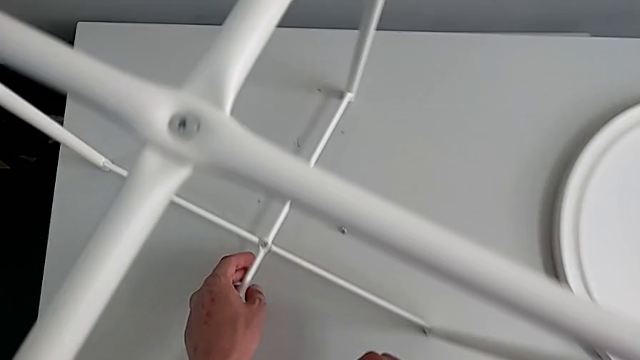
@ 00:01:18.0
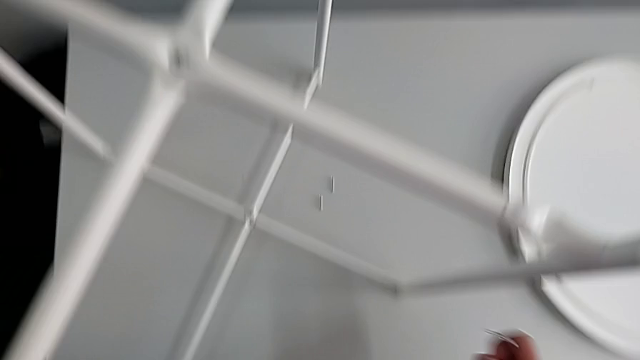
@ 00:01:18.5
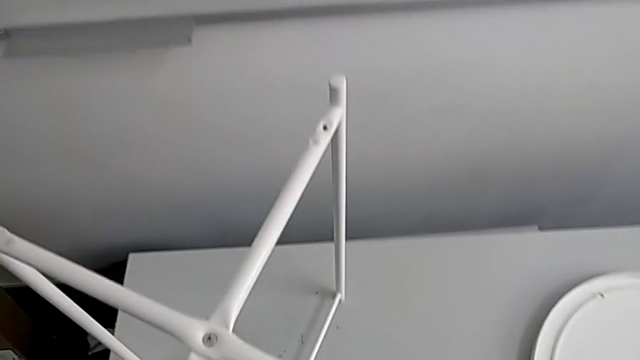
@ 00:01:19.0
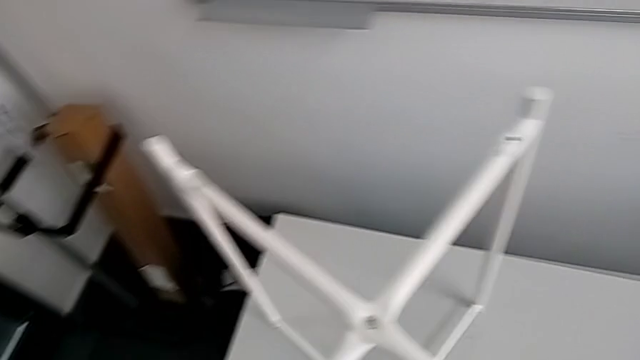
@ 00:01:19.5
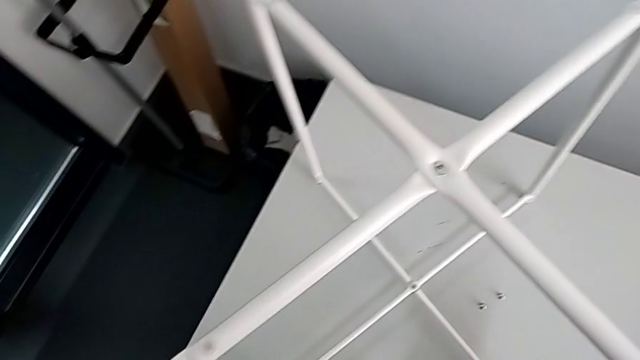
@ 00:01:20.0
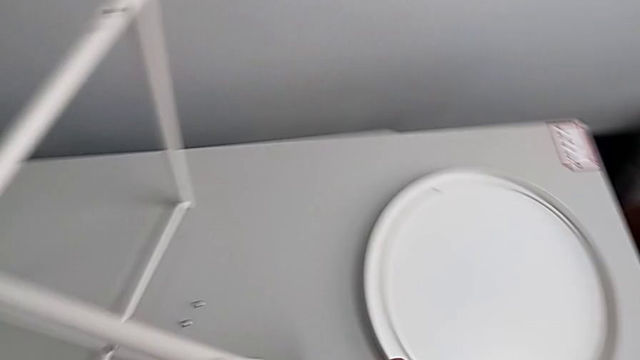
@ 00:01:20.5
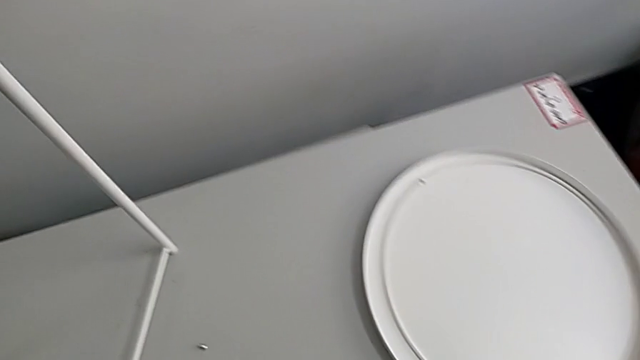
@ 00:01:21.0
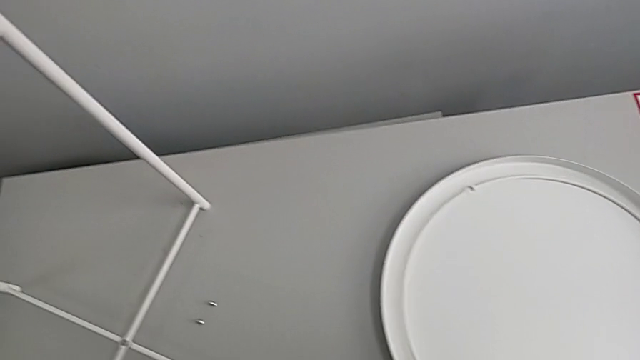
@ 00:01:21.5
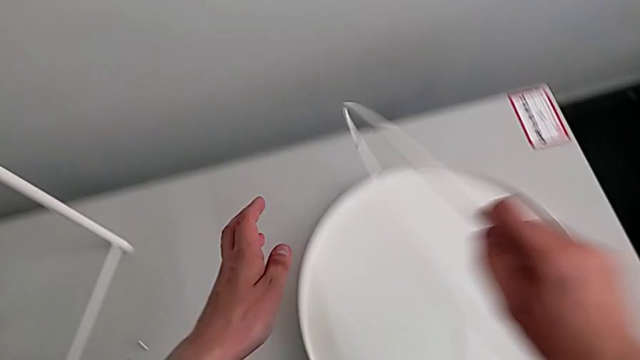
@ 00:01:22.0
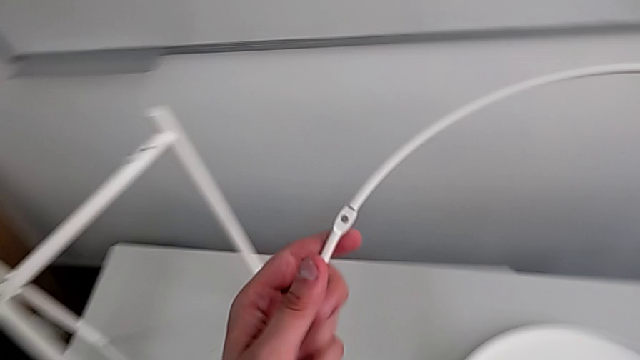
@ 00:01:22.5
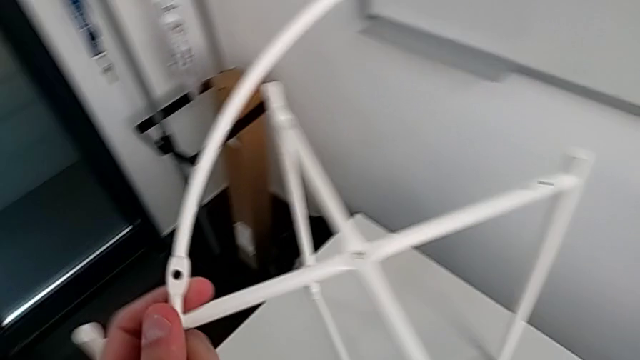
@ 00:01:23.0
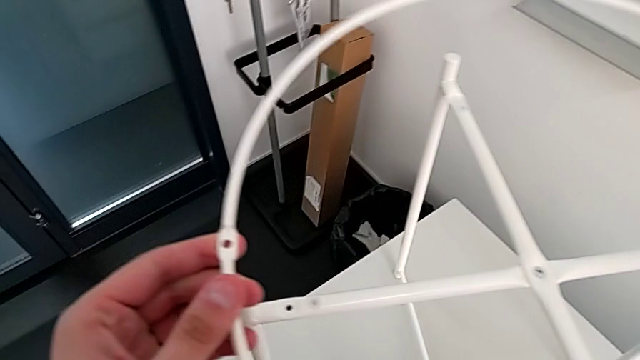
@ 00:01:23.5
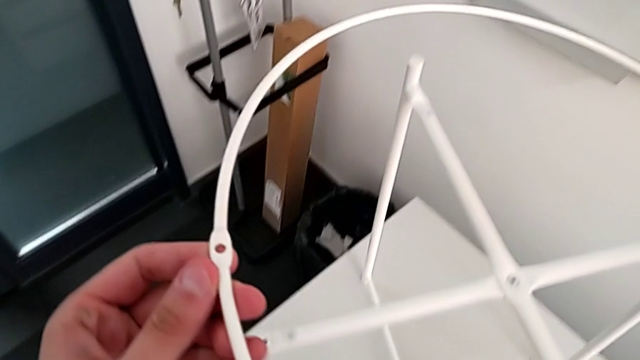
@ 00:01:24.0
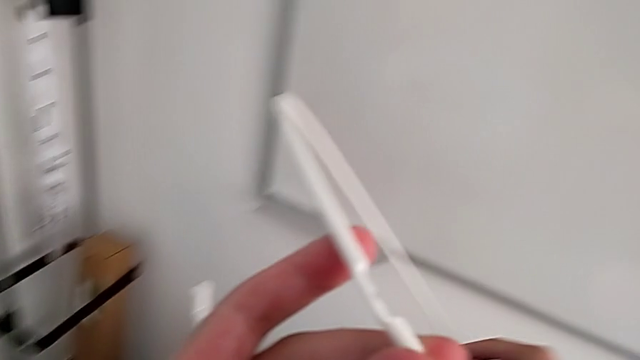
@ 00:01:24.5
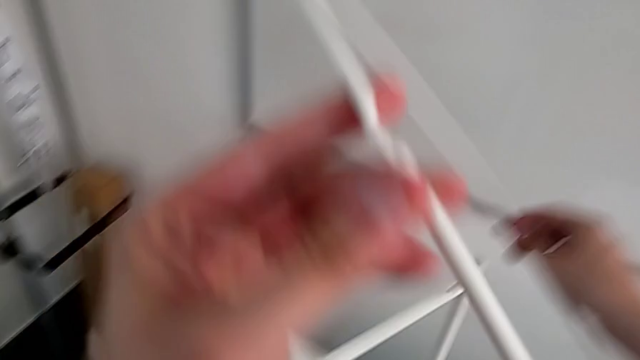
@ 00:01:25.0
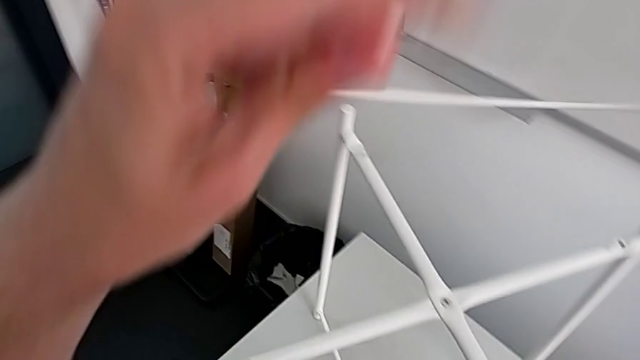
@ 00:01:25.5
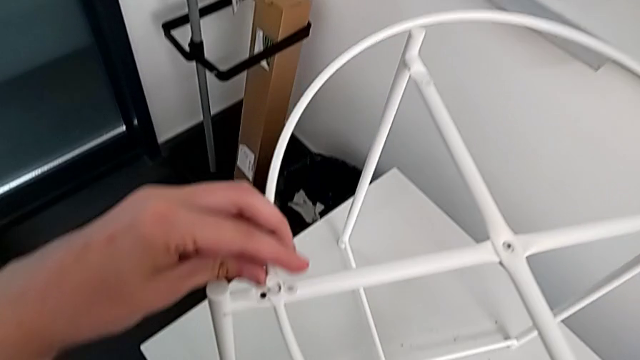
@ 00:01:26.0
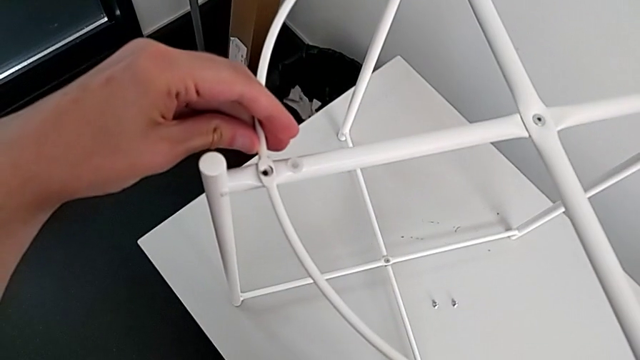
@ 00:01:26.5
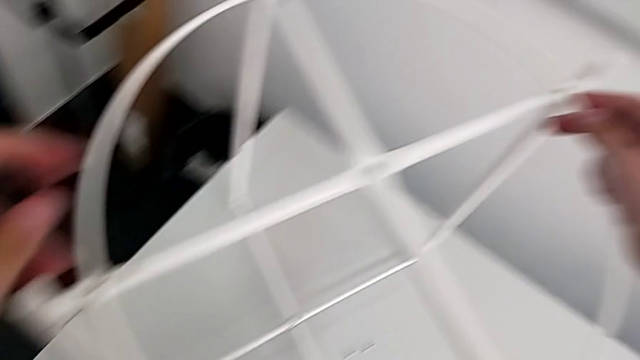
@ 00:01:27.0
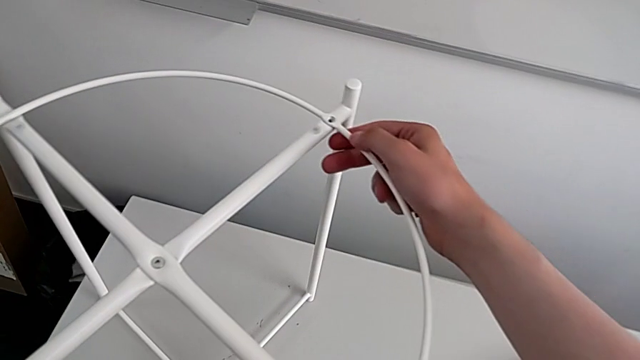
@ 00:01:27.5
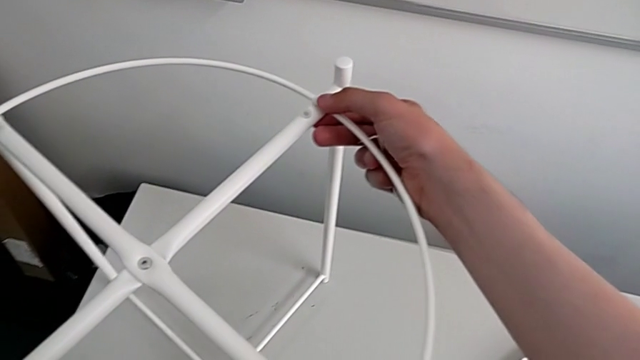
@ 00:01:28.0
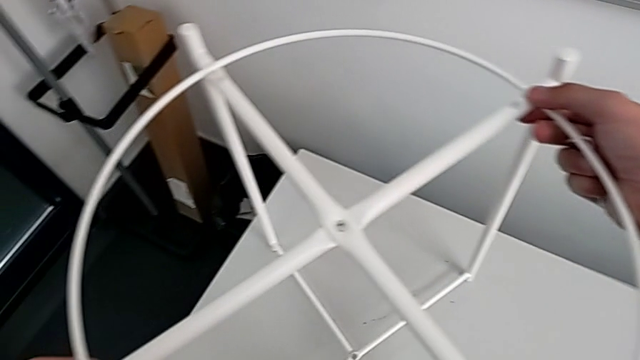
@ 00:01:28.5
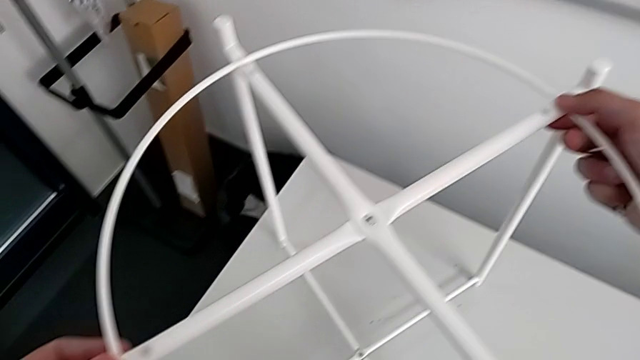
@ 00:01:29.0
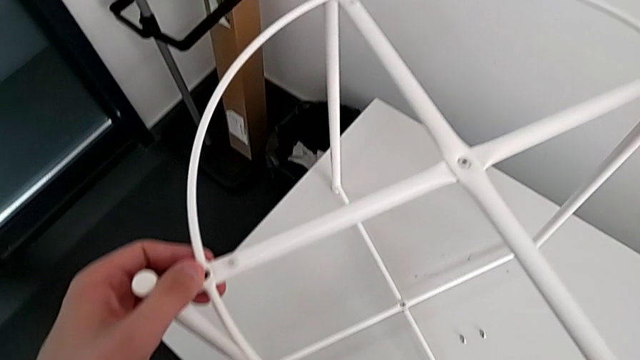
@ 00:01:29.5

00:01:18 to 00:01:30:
The camera wearer is assembling the circle on the legs. They inspect the tray table, lift the circle, rotate it, place it and align it.

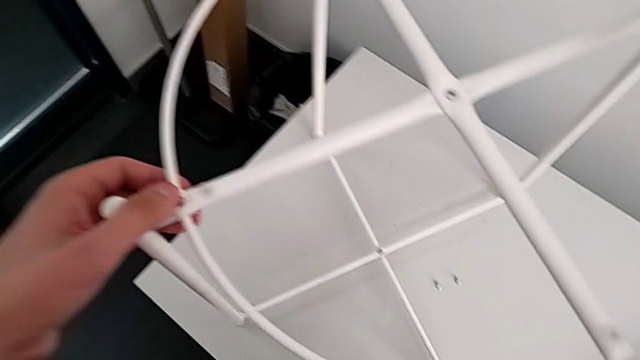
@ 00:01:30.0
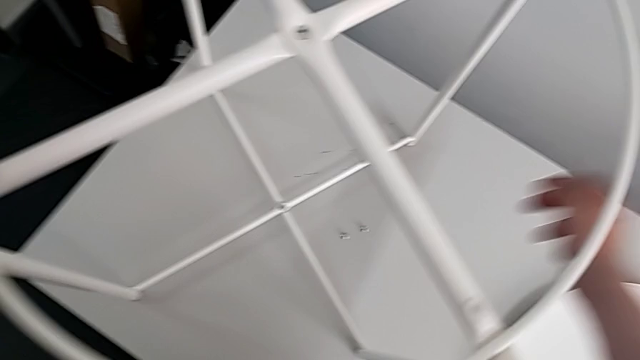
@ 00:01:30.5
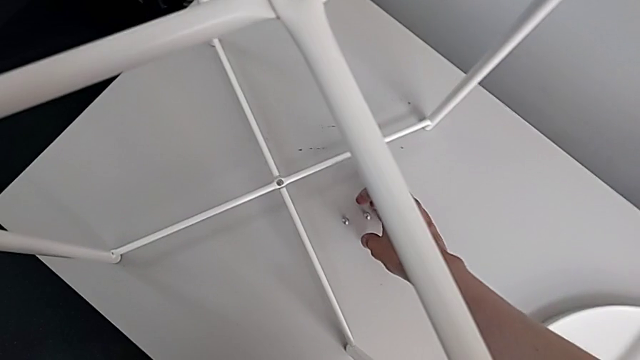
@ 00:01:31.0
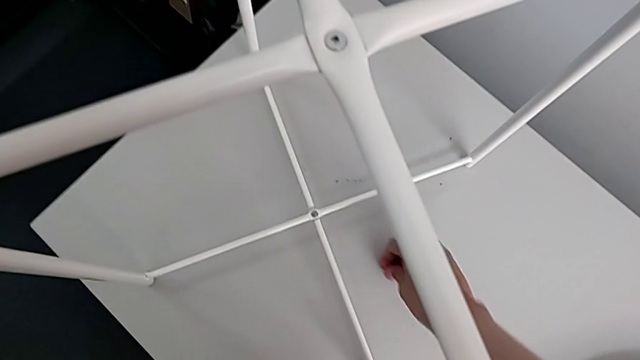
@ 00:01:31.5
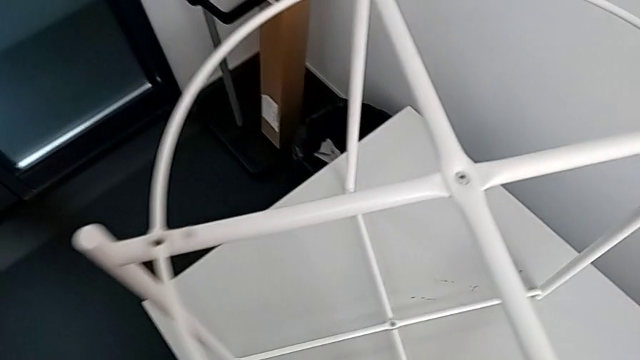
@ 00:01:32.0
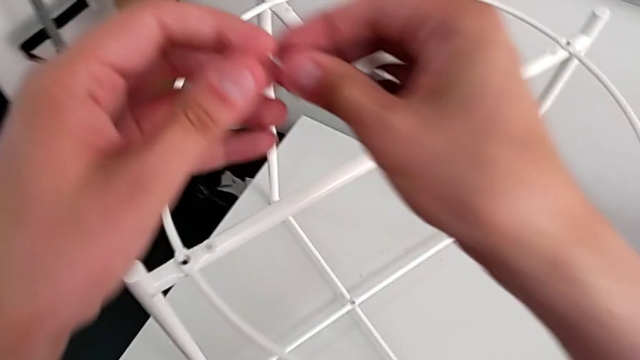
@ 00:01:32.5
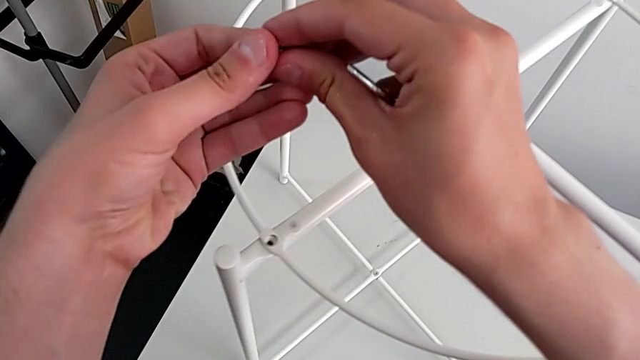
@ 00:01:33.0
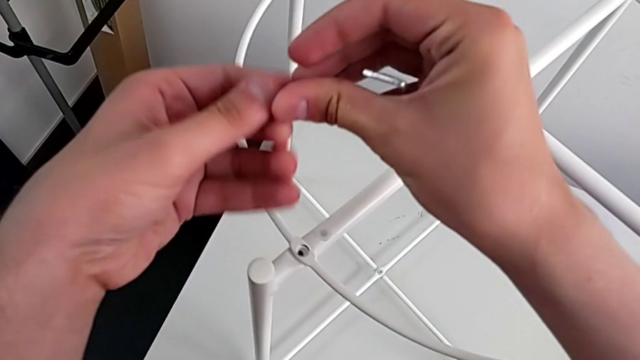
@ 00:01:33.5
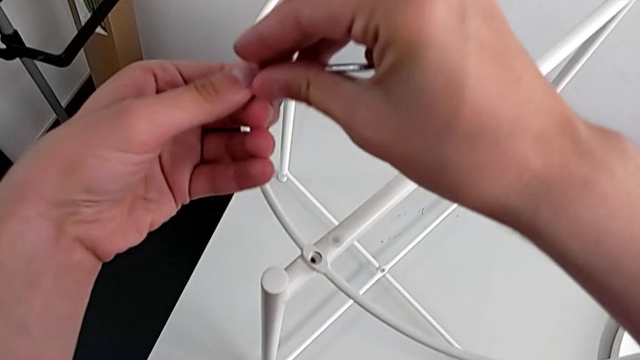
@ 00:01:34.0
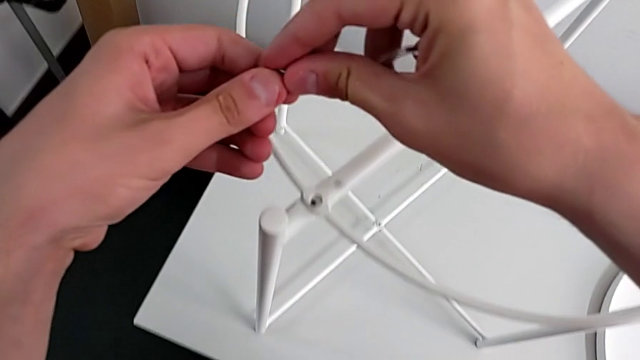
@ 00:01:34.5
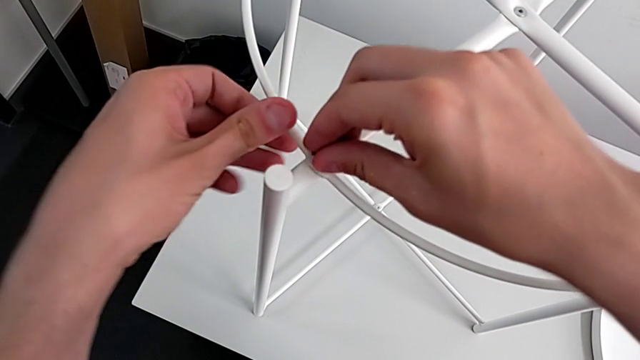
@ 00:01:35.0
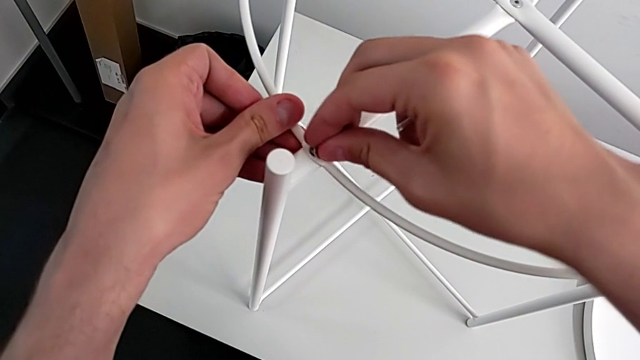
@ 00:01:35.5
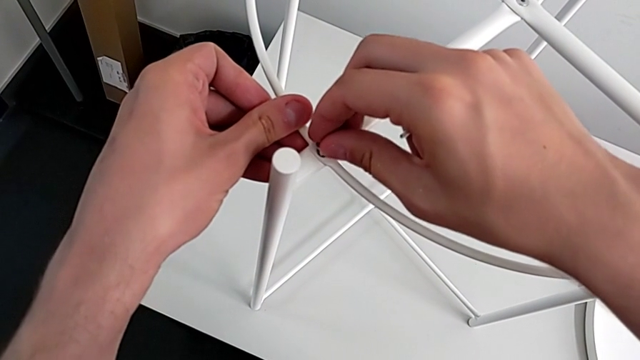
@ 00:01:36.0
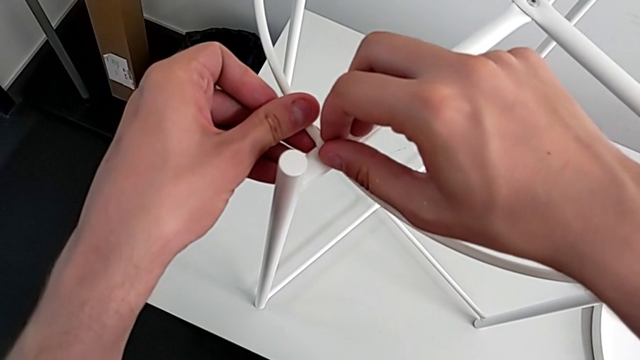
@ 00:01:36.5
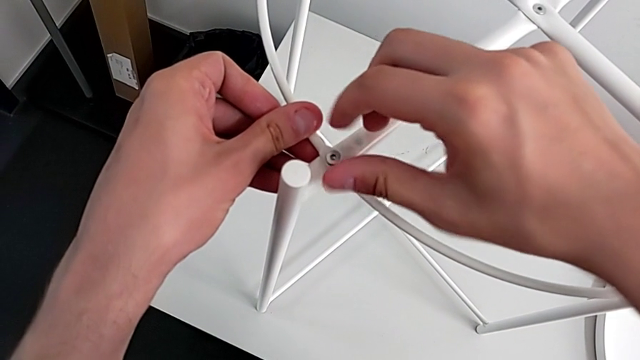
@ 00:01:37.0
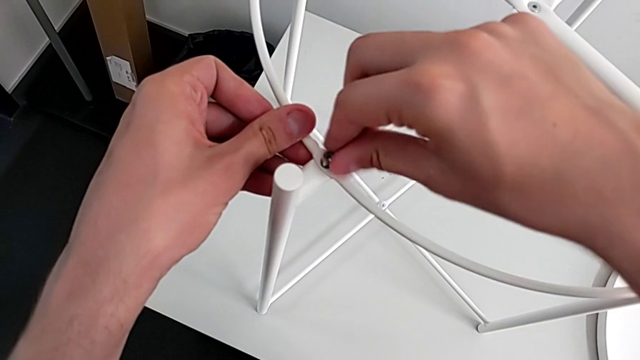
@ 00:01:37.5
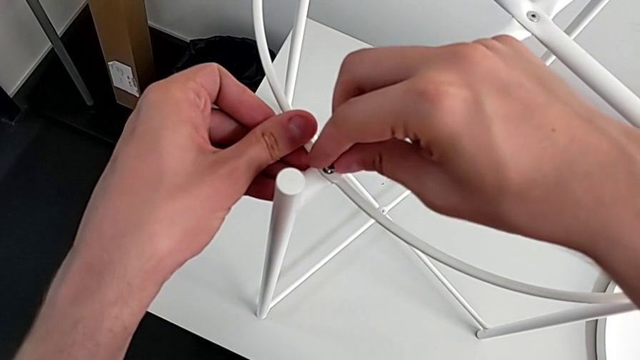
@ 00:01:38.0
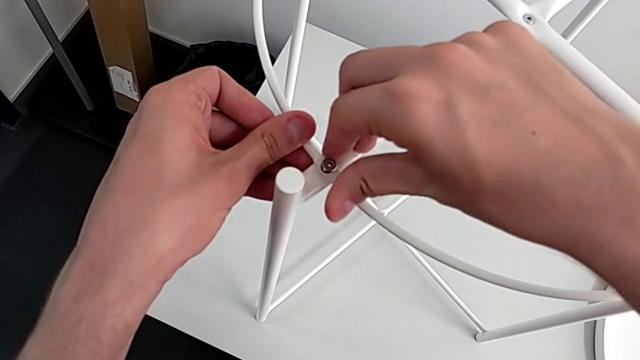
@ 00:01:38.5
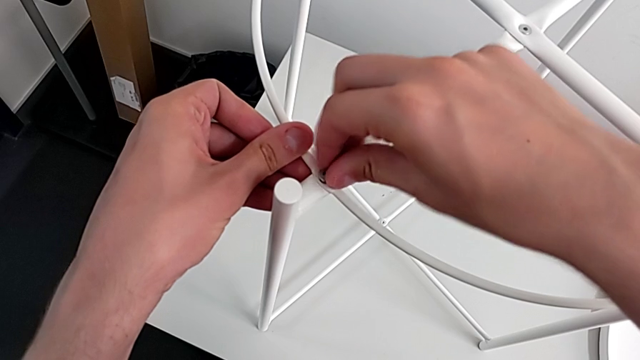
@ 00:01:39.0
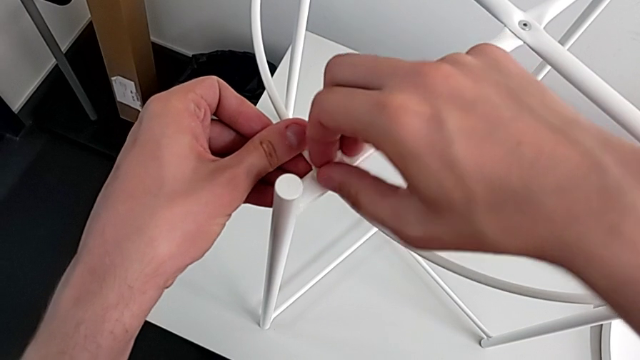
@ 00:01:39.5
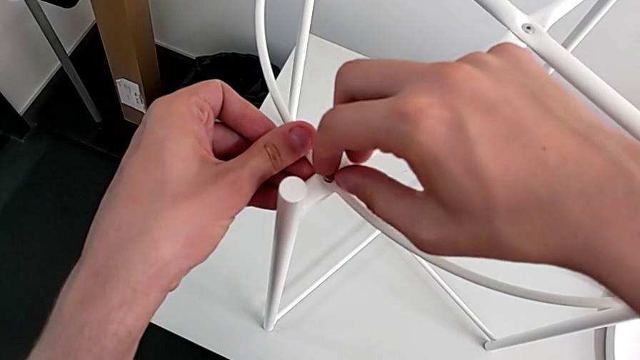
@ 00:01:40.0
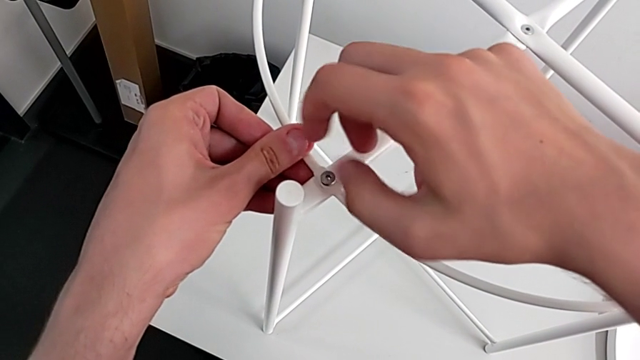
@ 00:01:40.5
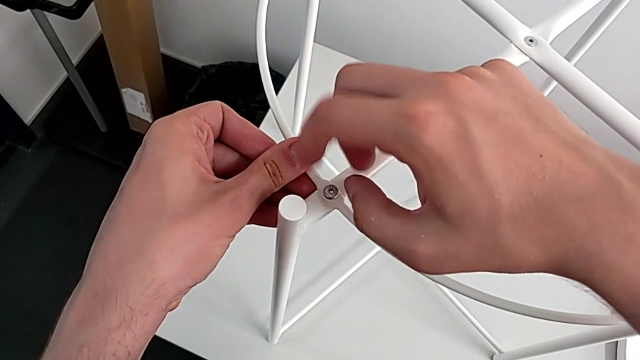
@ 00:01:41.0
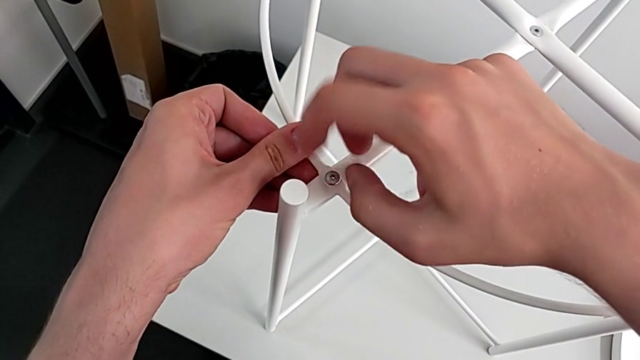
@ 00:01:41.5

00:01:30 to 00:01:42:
The camera wearer is assembling the circle on the legs. They grab the hex socket head twice, insert it and begin to screw it.
